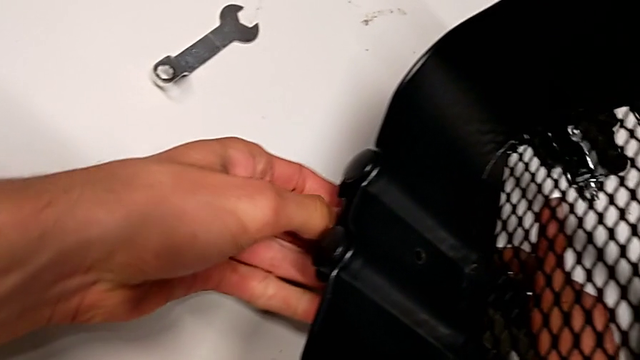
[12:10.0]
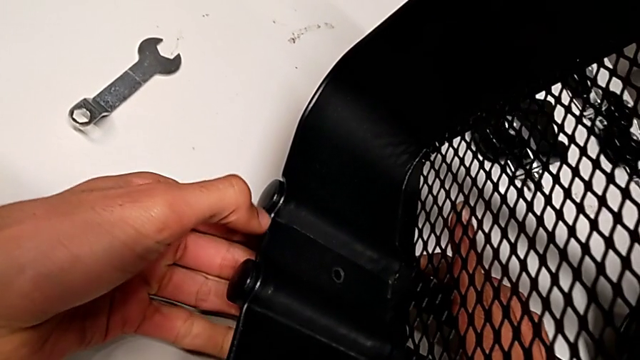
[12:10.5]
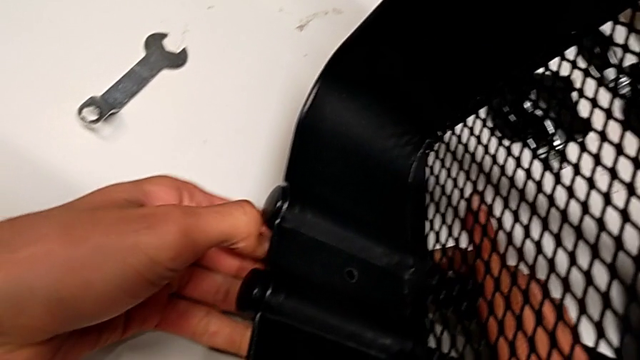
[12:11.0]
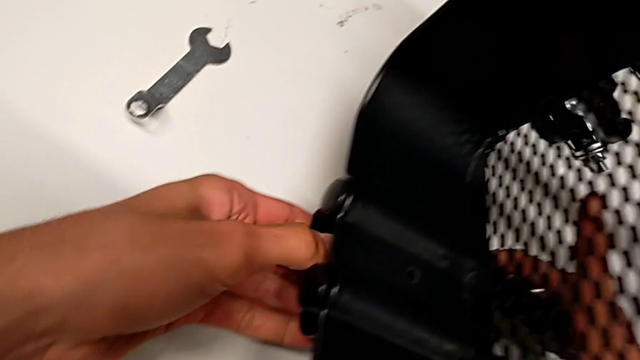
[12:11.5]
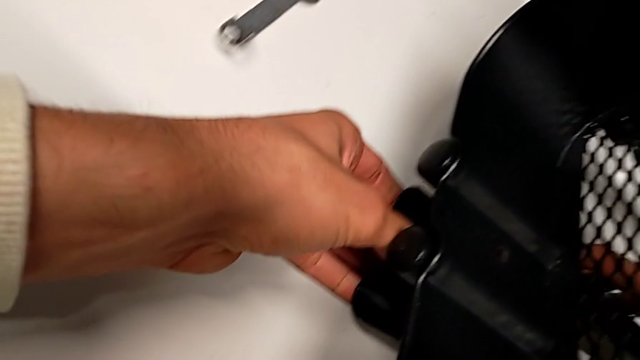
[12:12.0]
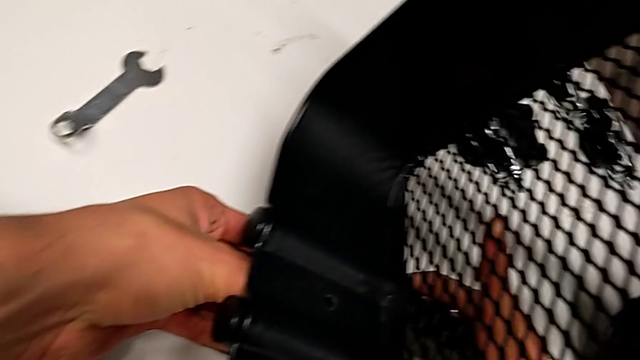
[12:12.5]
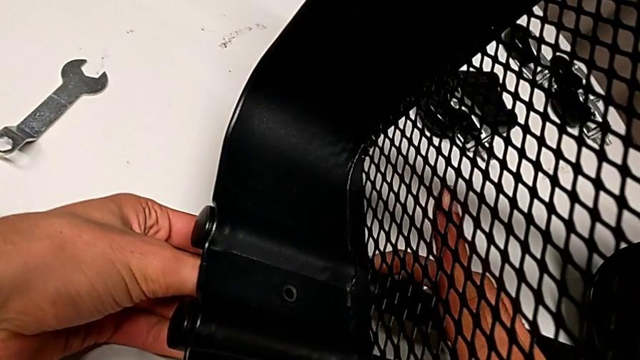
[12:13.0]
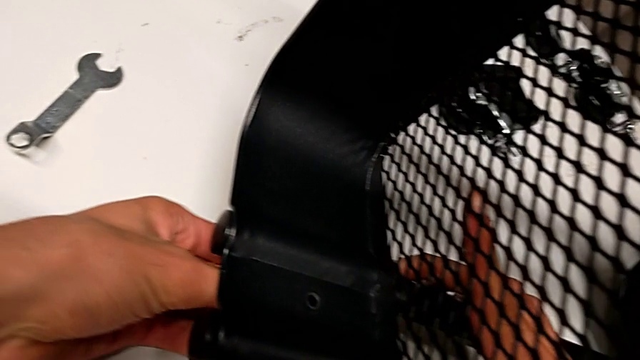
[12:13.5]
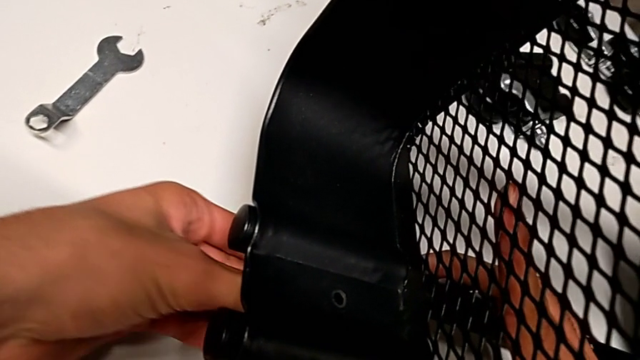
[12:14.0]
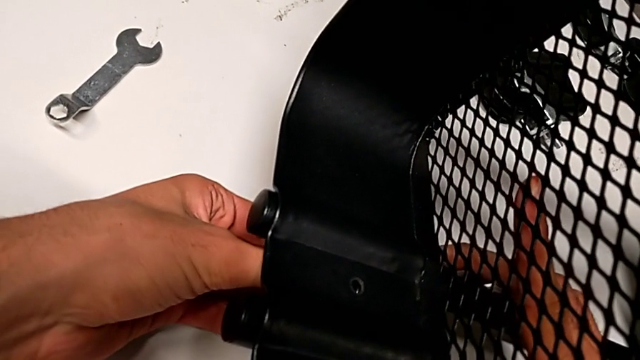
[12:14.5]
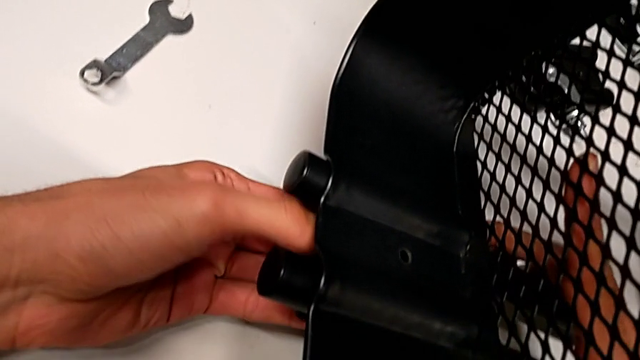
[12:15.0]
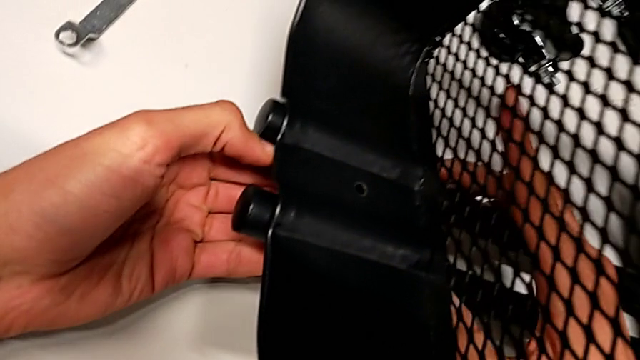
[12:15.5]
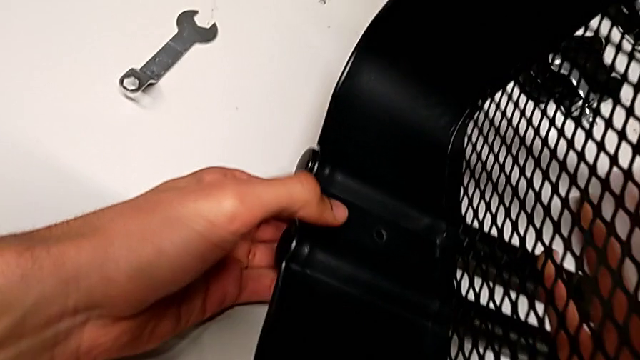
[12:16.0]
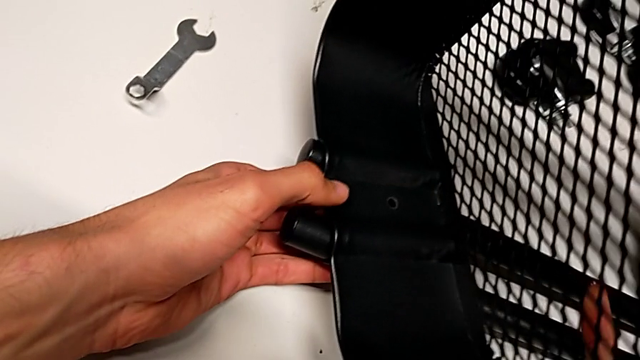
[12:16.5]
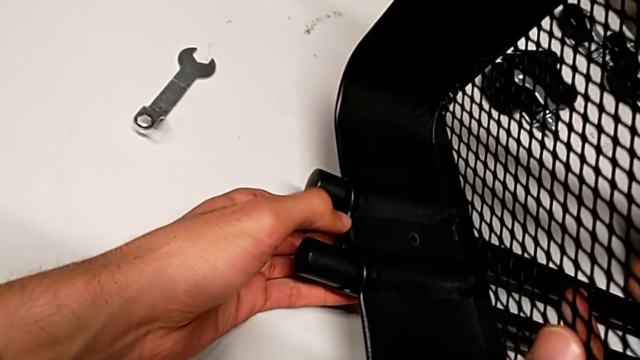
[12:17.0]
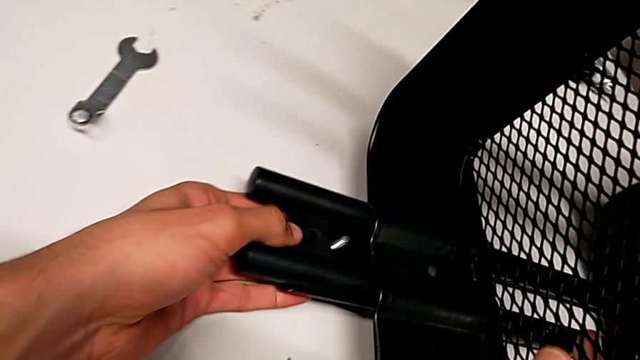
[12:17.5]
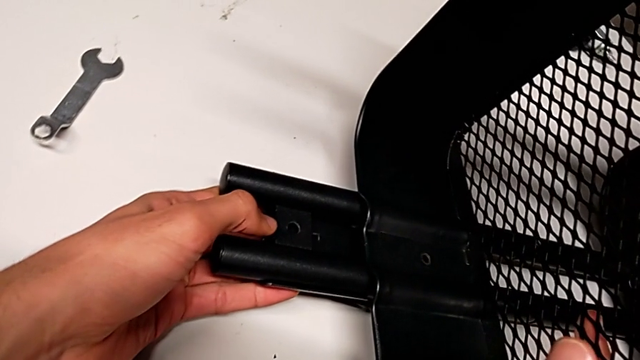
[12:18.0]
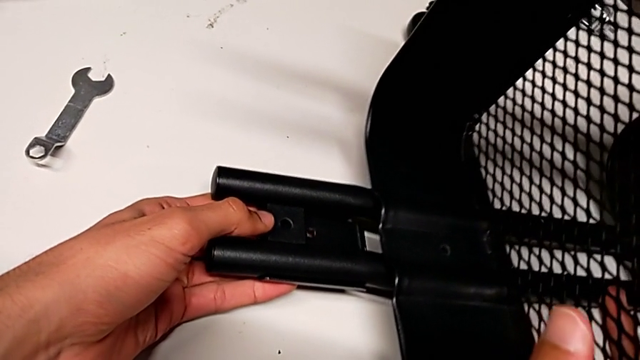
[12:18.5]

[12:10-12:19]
The camera wearer is assembling the top basket. They rotate the screw, slide the top grid tray and disassemble the screw.

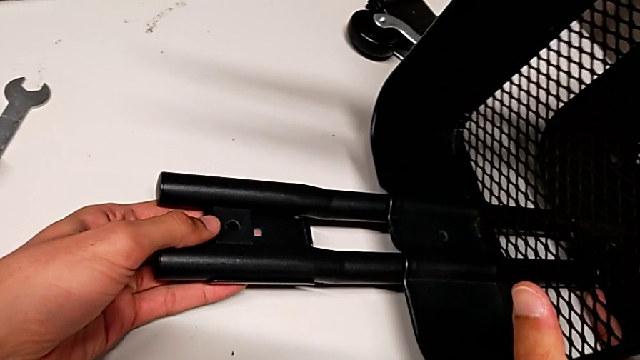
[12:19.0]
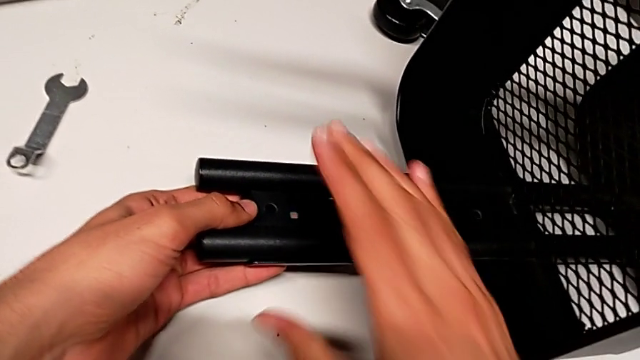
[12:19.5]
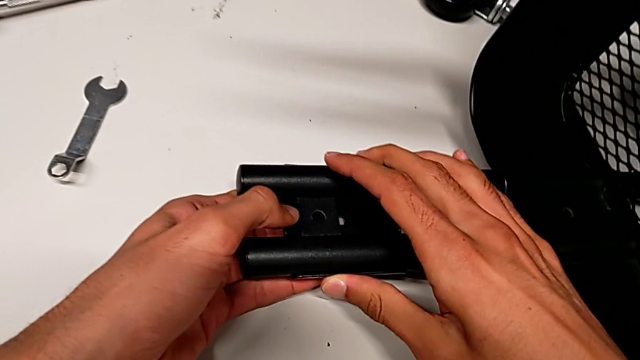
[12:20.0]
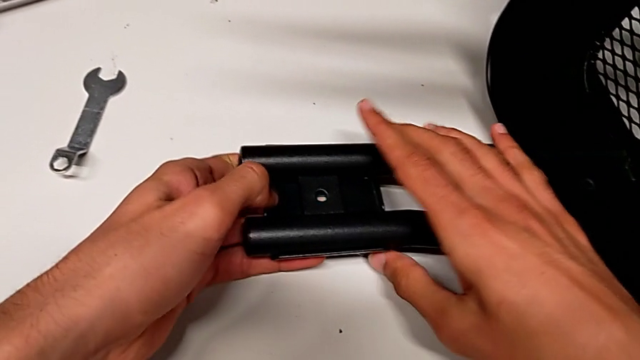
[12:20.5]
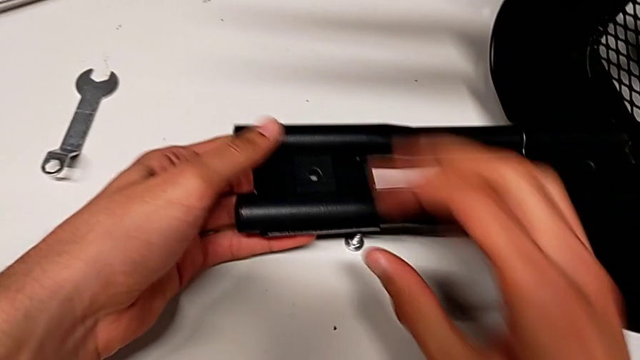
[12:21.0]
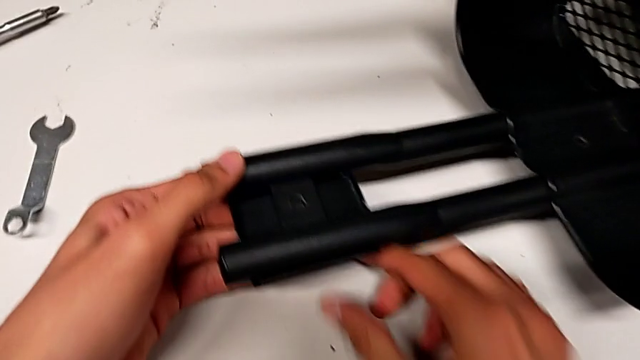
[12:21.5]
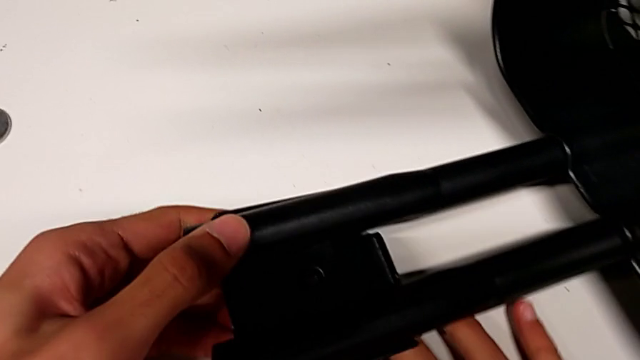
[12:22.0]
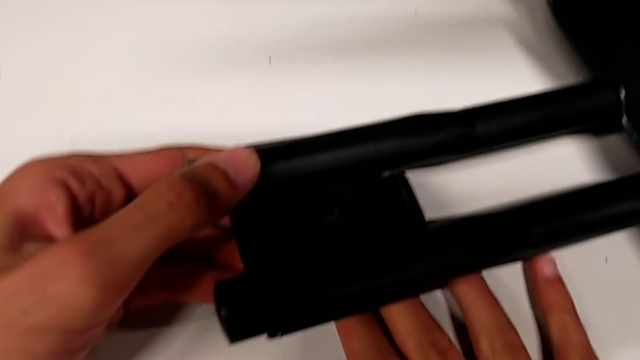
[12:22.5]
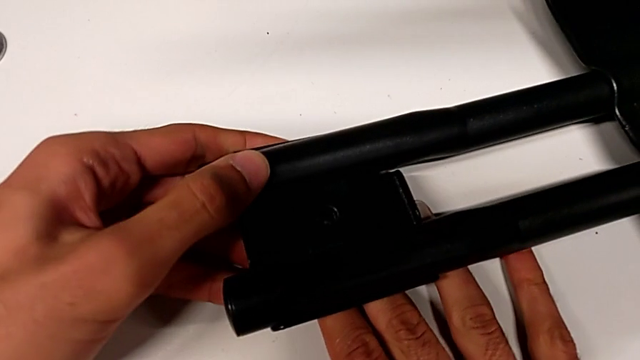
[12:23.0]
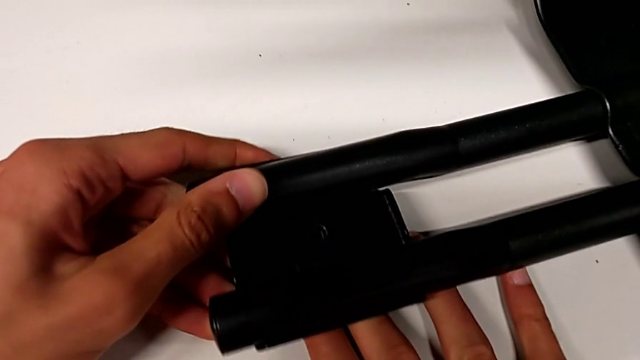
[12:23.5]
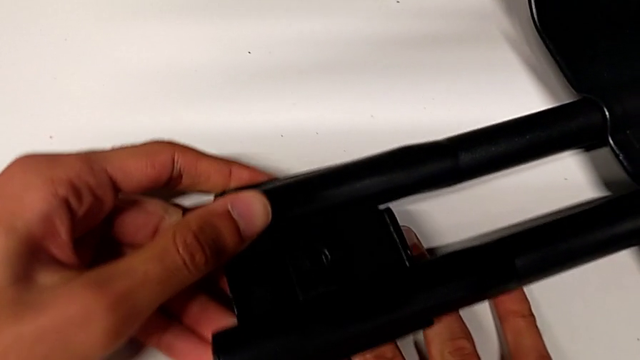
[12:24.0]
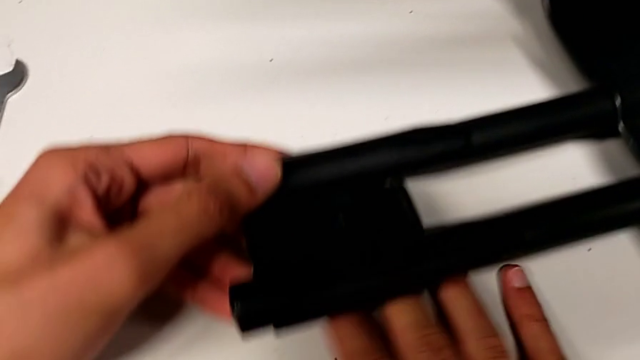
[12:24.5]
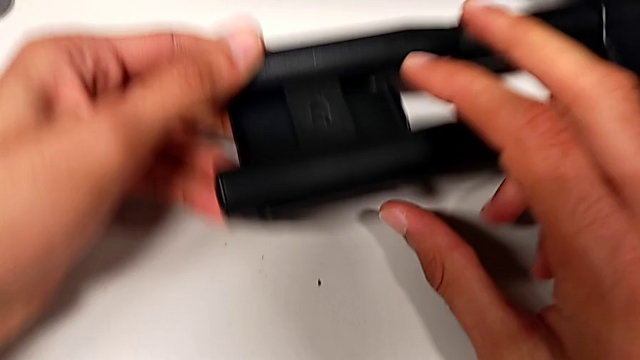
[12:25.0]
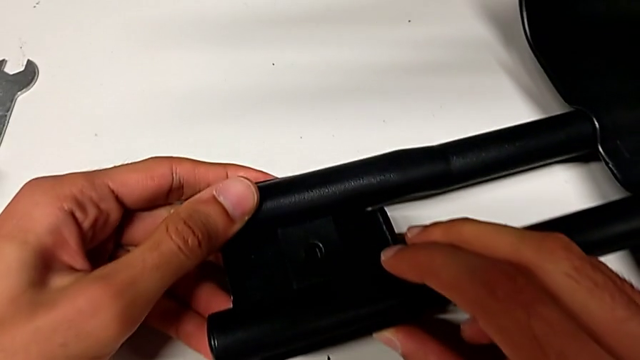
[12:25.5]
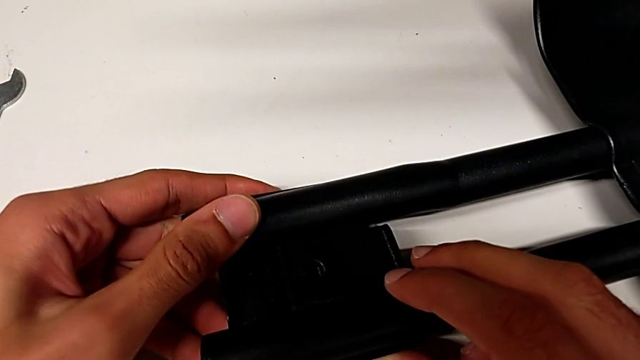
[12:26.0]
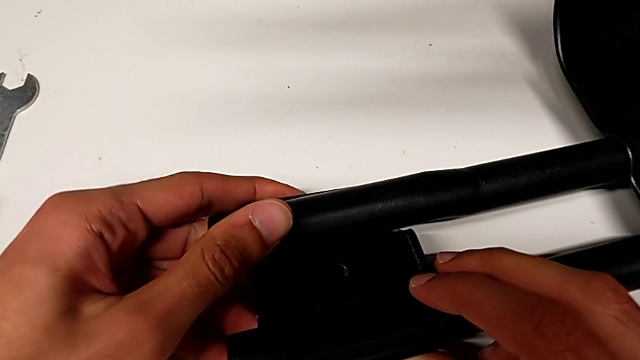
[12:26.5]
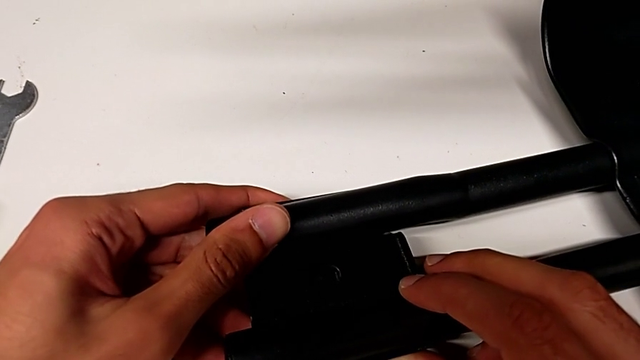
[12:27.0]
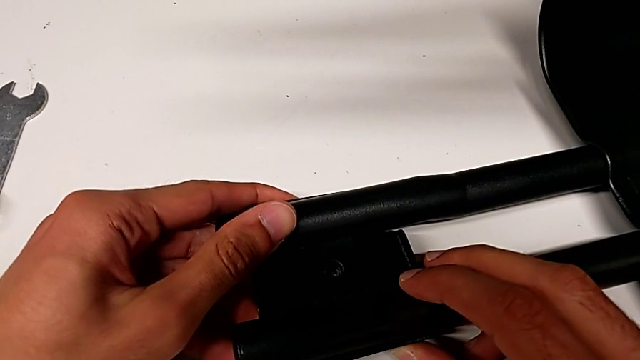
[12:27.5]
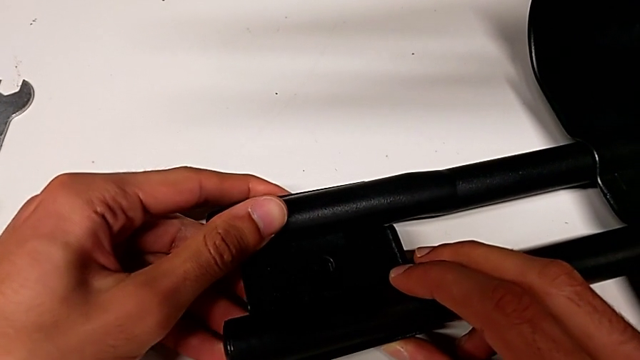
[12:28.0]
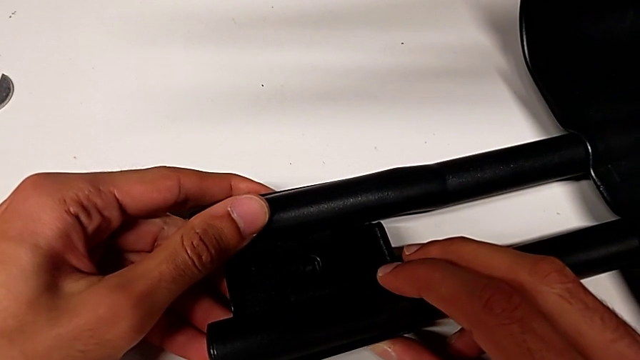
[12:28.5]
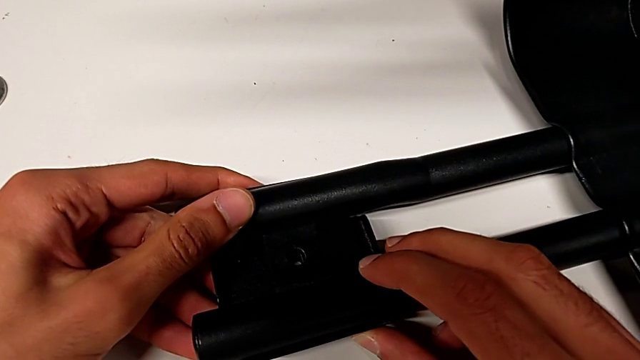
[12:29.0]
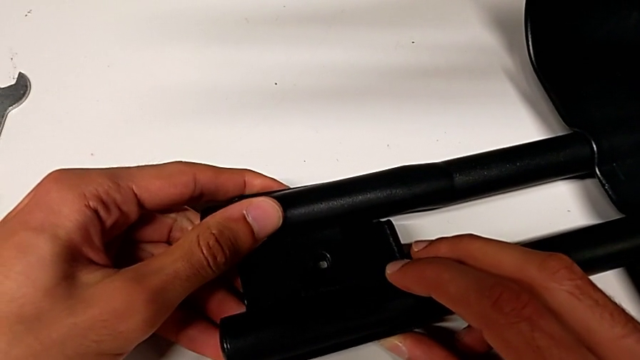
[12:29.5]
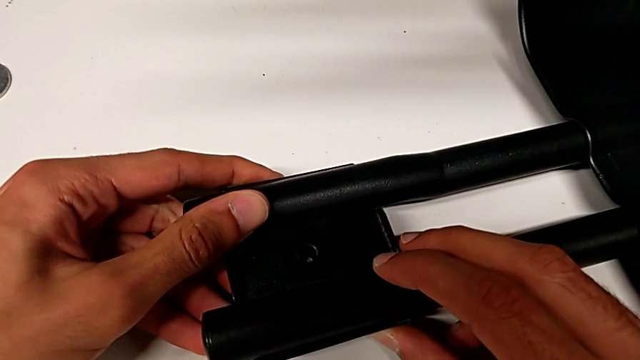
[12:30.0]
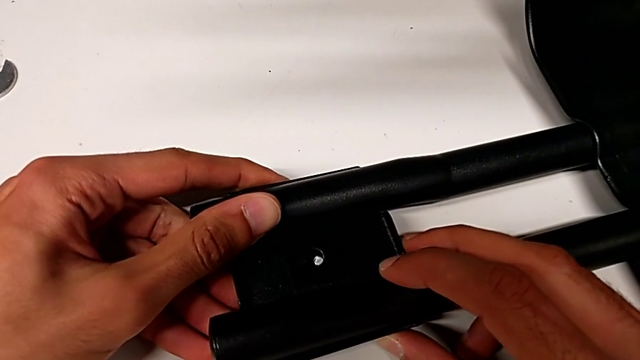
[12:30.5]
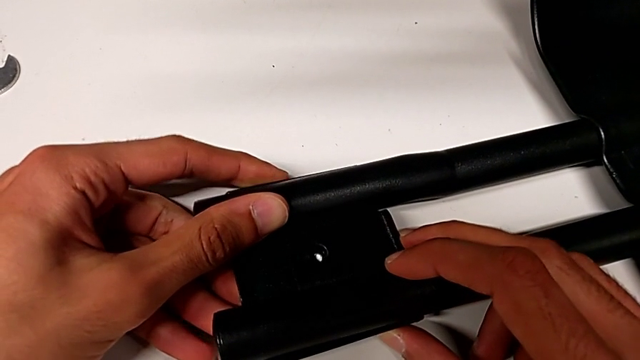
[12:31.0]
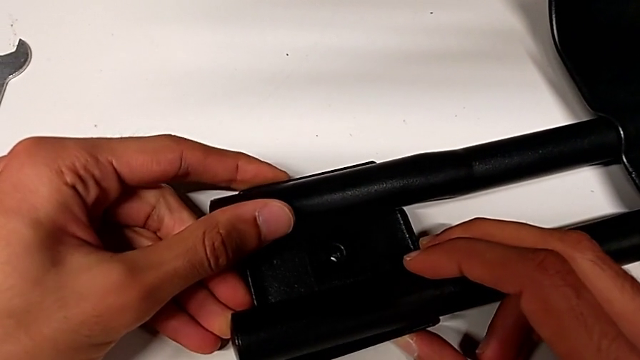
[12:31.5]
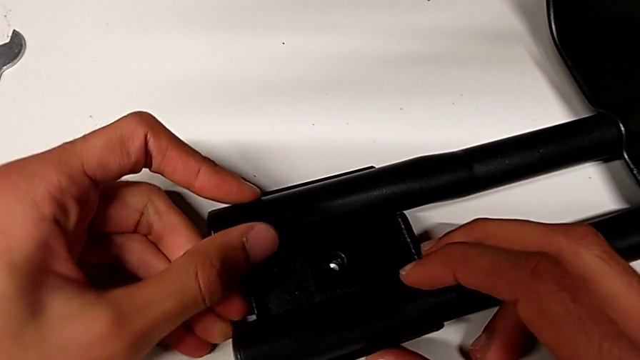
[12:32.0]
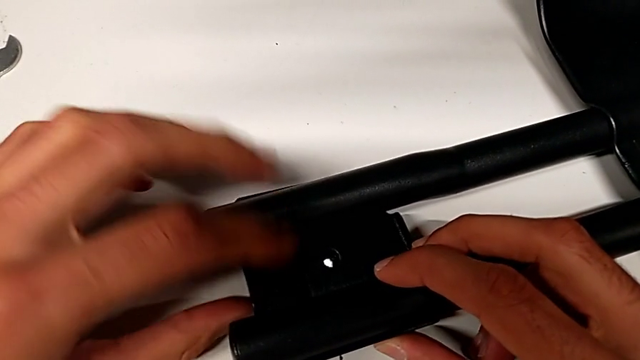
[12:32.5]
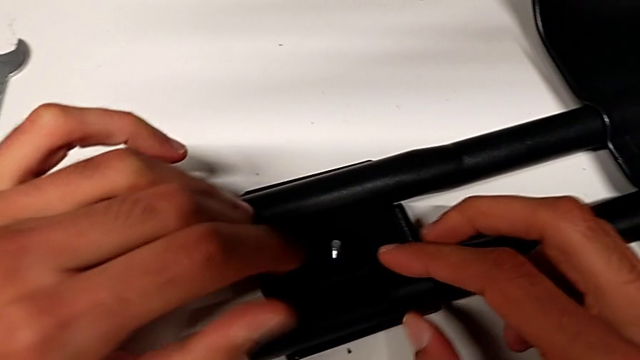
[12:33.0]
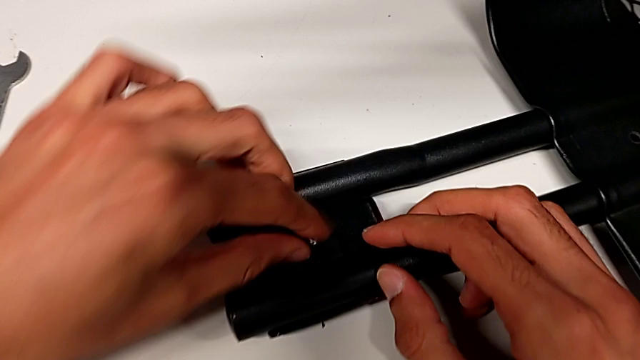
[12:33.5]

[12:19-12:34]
The camera wearer is assembling the top basket. They align the first bracket and insert the screw.
